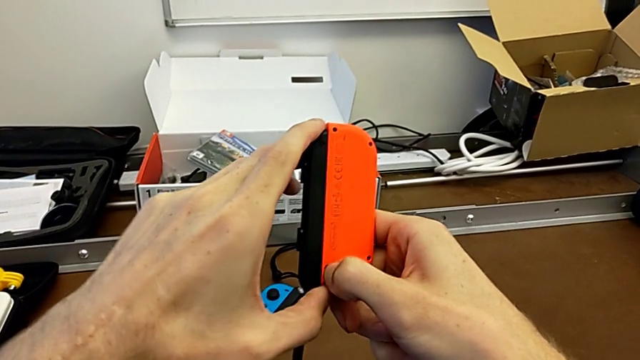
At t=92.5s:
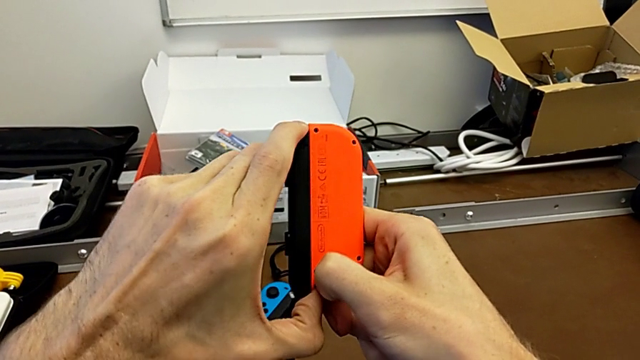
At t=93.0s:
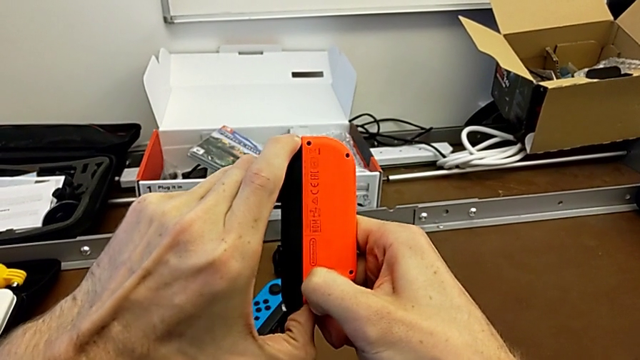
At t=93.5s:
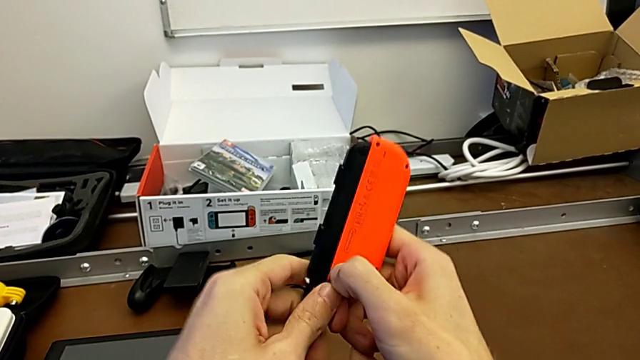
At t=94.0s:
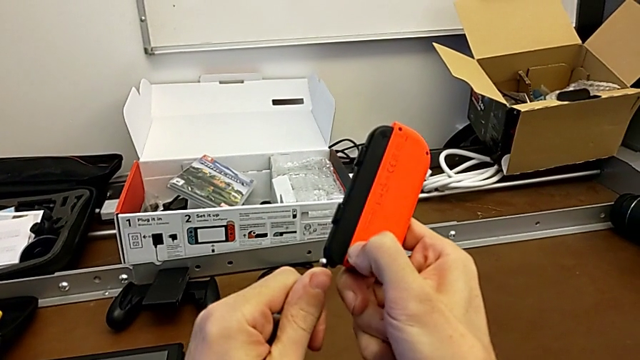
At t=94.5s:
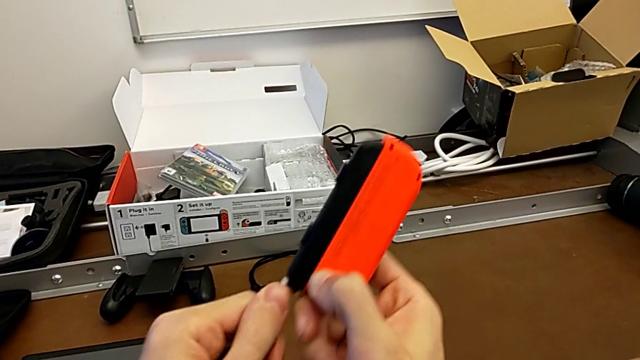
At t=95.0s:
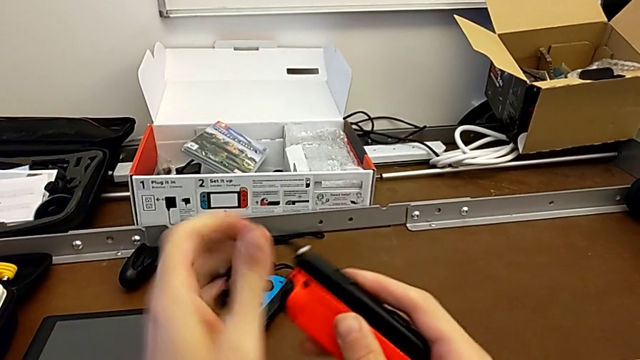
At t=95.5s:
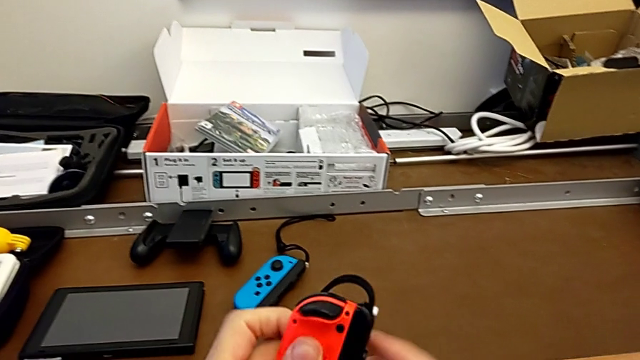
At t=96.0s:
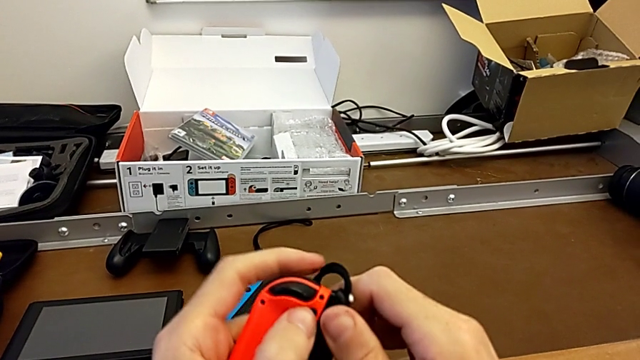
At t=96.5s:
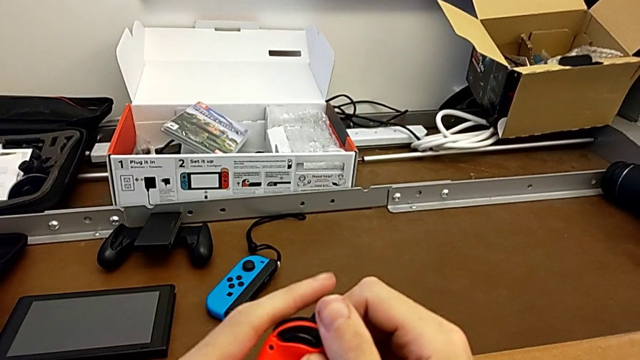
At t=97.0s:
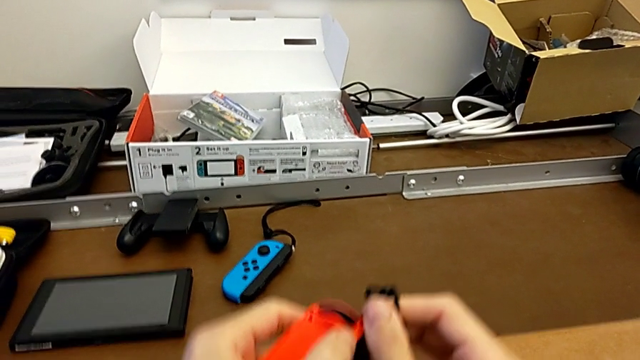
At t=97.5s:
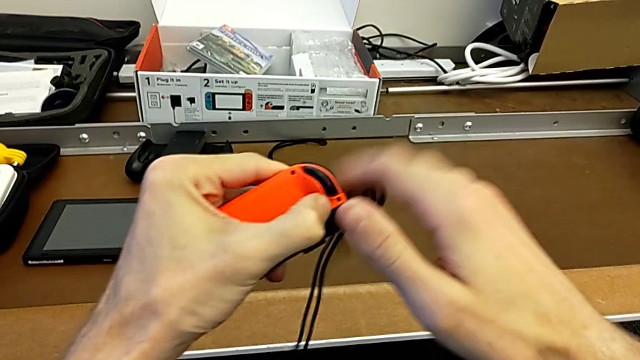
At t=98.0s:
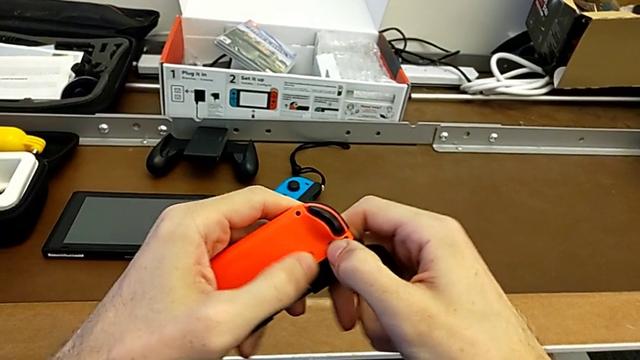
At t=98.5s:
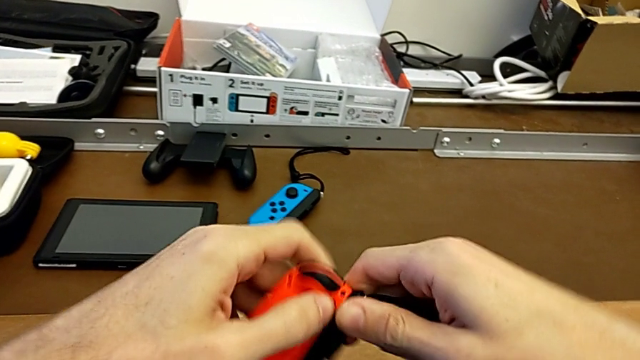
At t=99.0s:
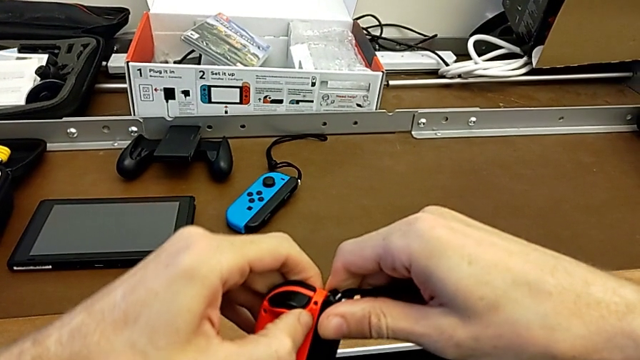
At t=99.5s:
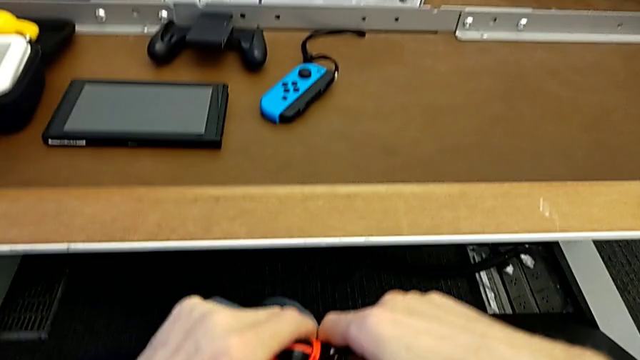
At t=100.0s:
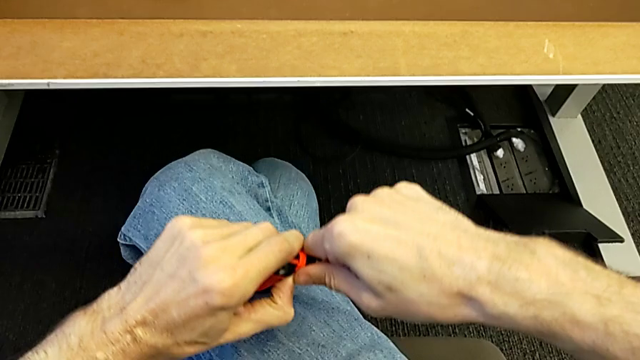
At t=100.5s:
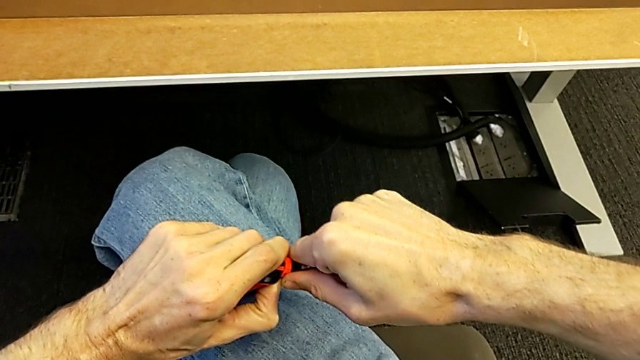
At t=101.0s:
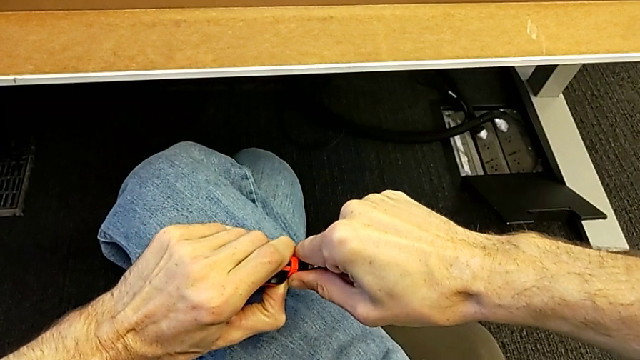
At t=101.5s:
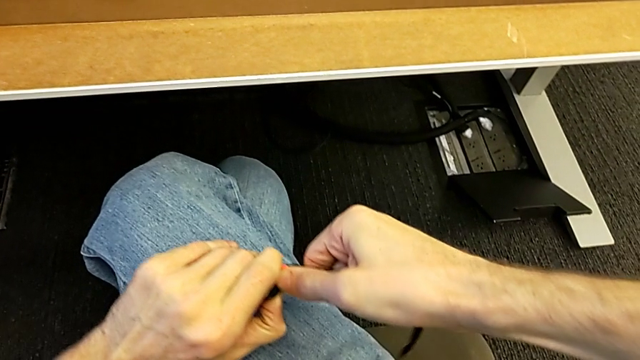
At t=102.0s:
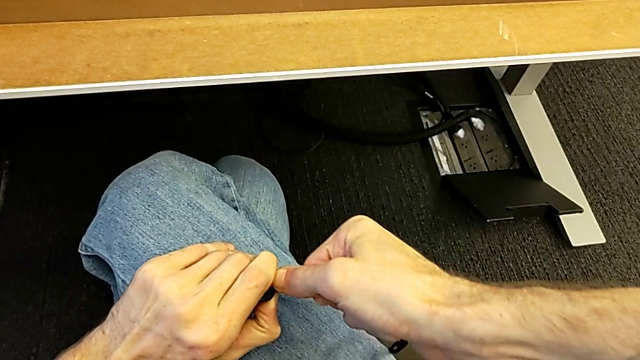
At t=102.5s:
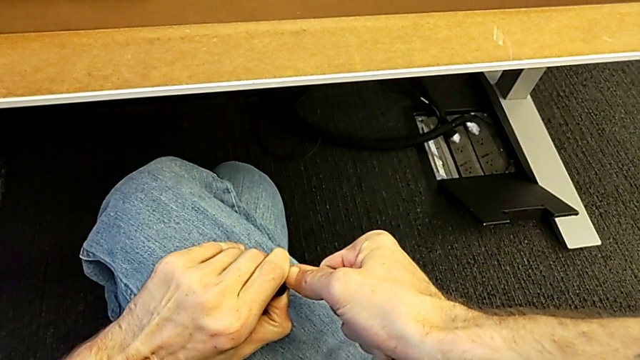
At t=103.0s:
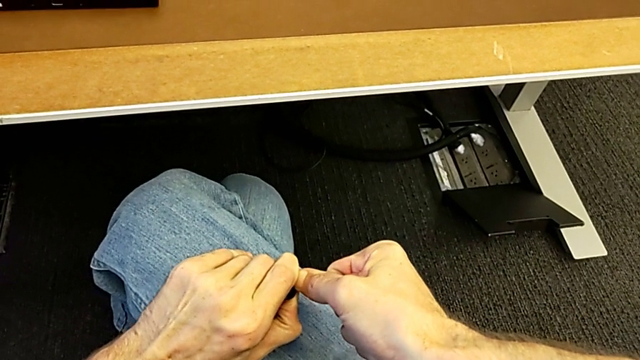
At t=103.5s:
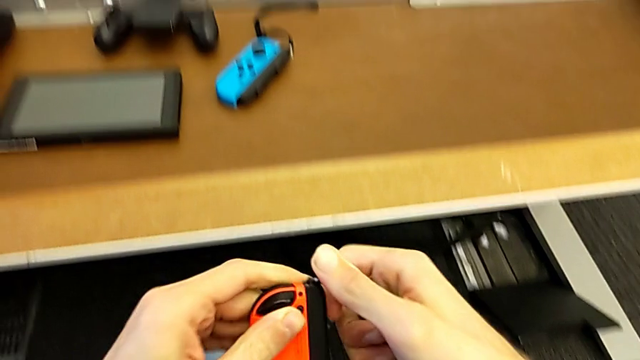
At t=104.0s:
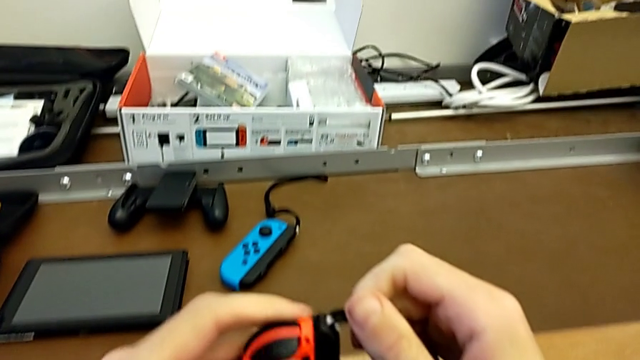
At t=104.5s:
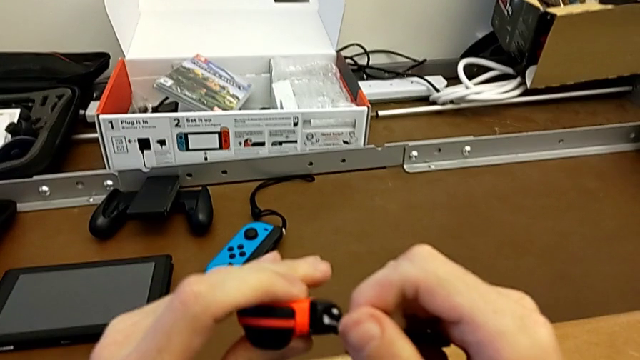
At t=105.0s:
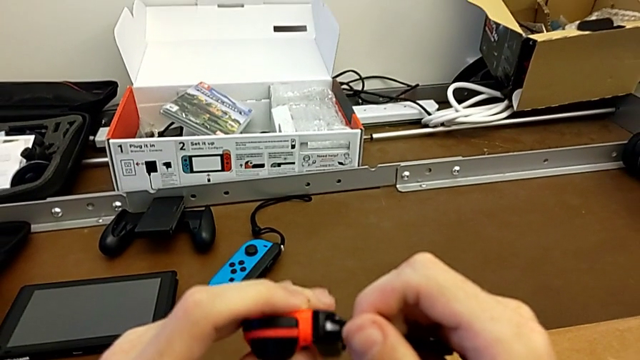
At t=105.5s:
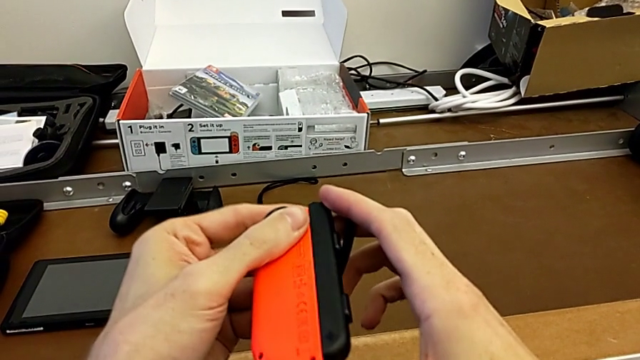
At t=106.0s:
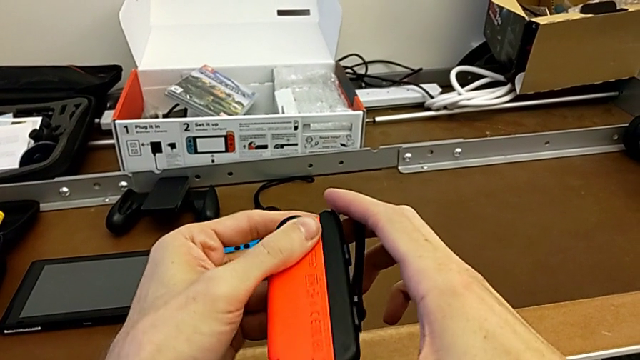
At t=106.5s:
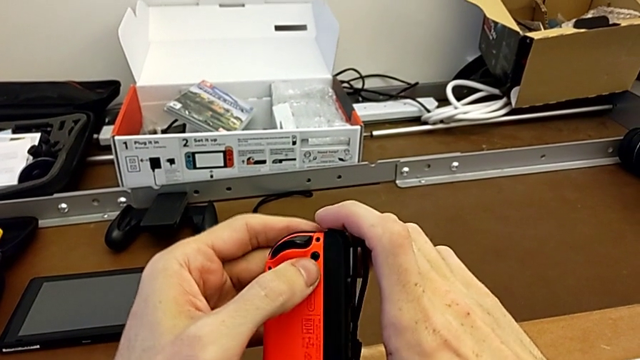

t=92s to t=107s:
The camera wearer is disassembling the Joy-Con controllers and the Joy-Con straps. They align the red Joy-Con controller with the left hand and inspect it.

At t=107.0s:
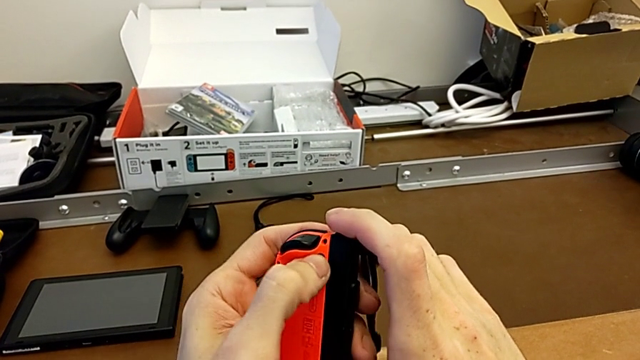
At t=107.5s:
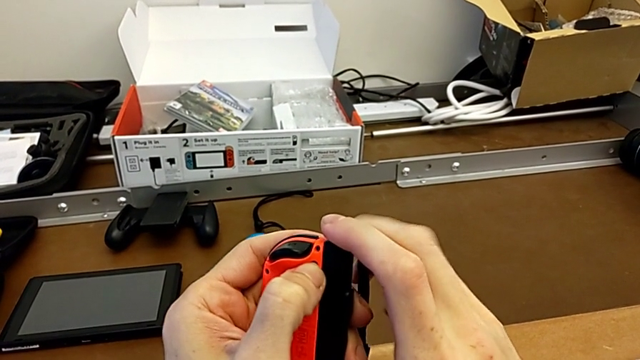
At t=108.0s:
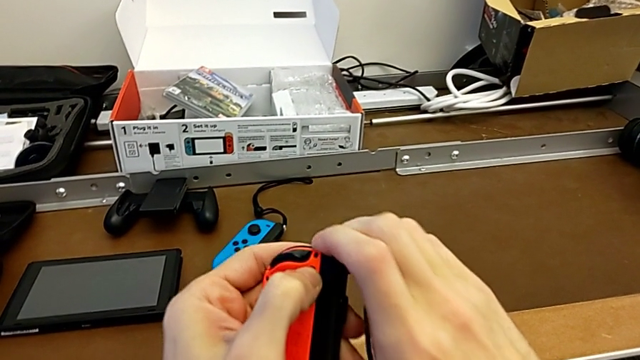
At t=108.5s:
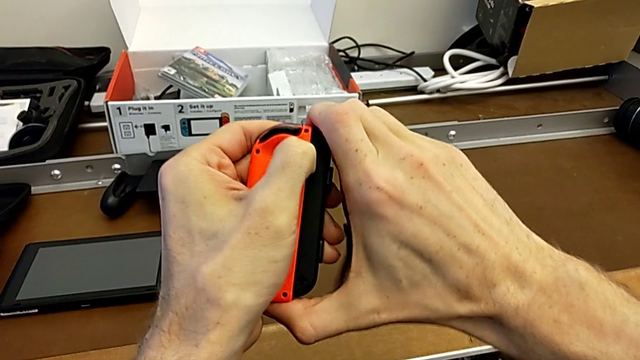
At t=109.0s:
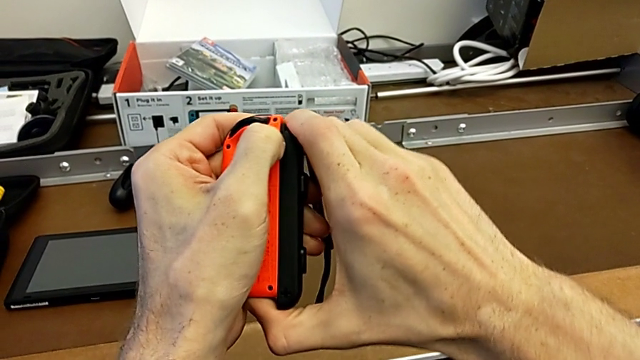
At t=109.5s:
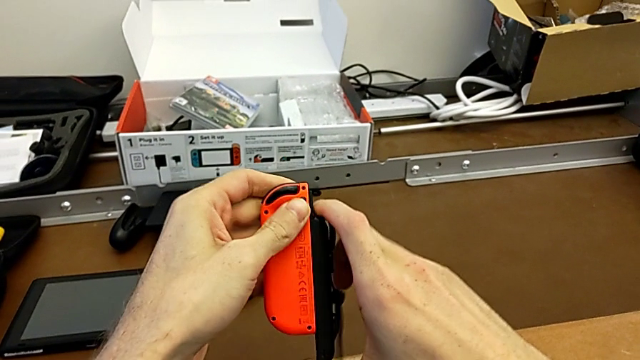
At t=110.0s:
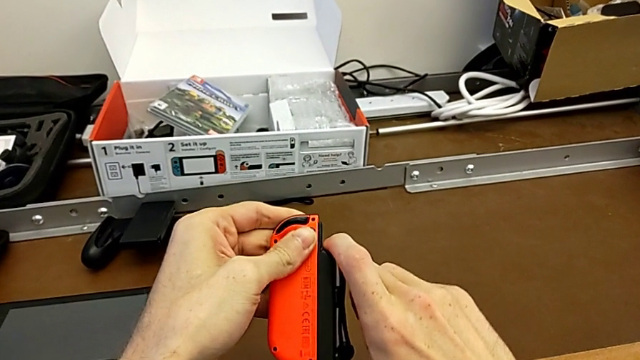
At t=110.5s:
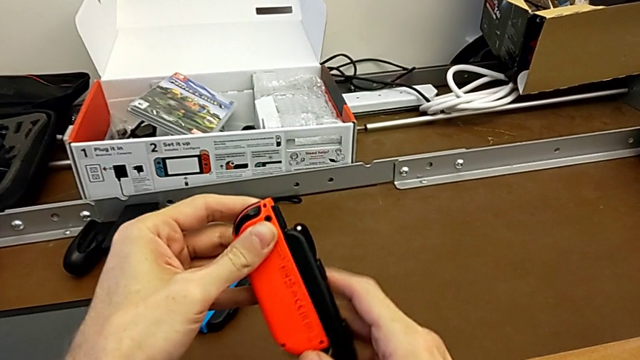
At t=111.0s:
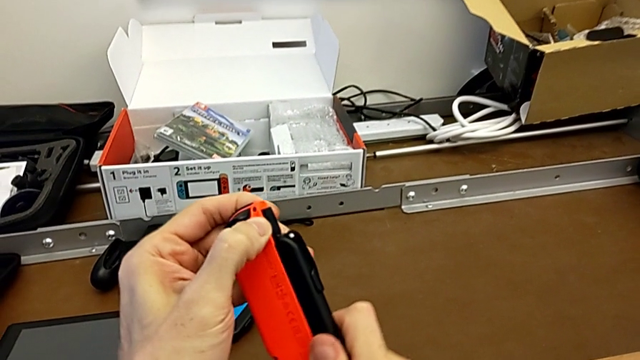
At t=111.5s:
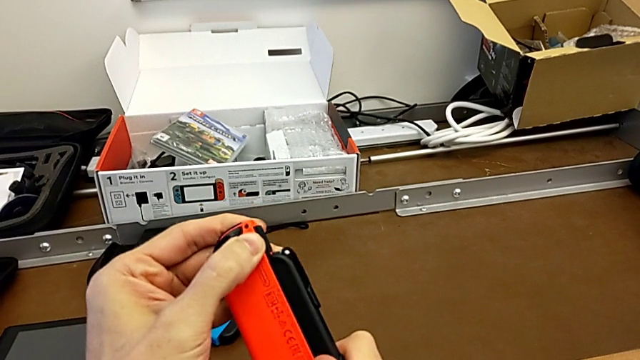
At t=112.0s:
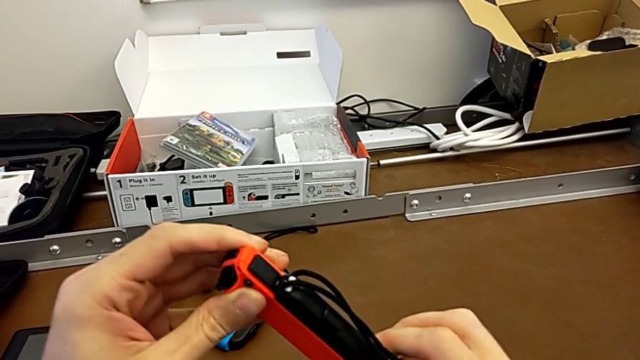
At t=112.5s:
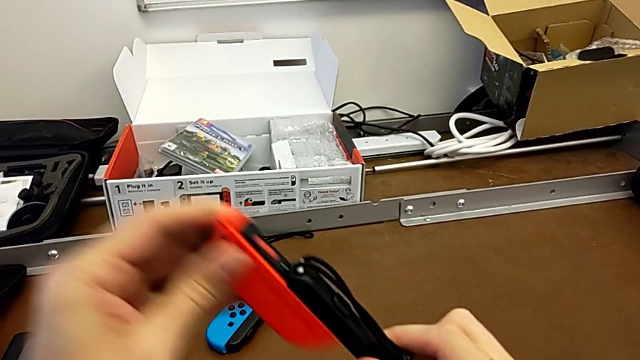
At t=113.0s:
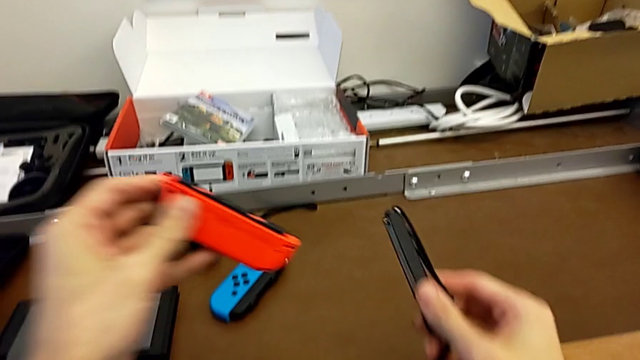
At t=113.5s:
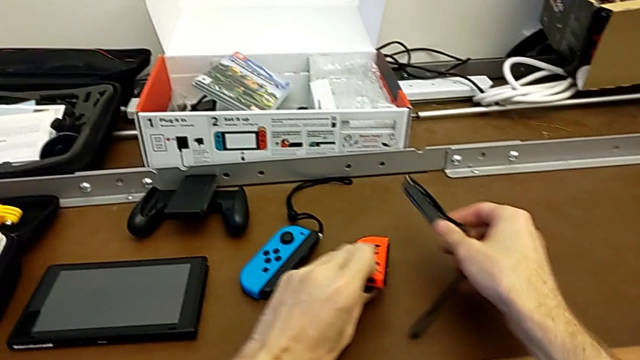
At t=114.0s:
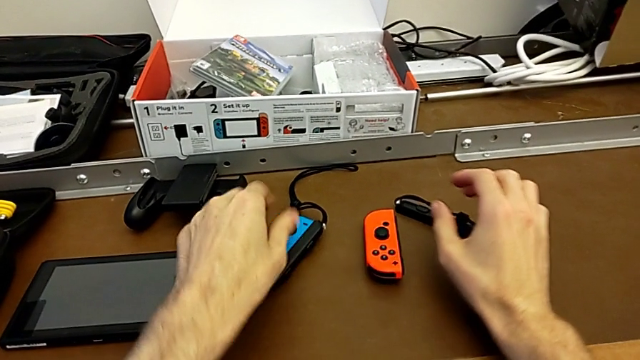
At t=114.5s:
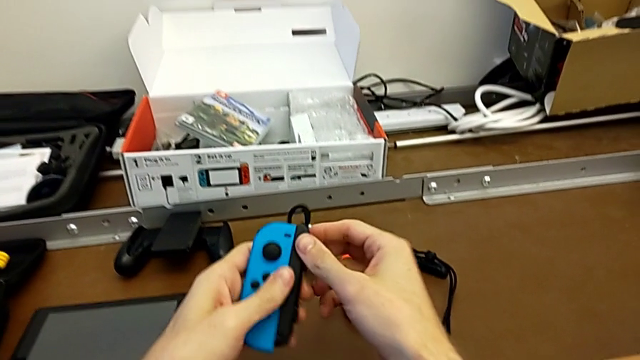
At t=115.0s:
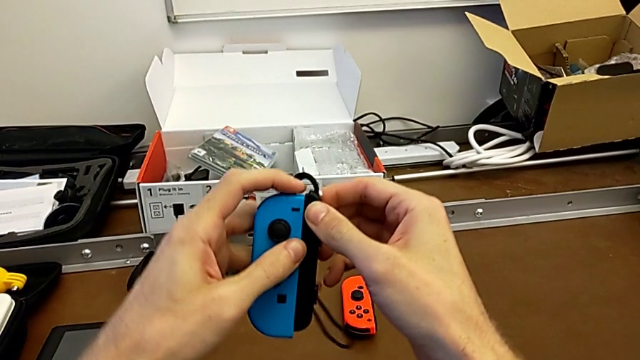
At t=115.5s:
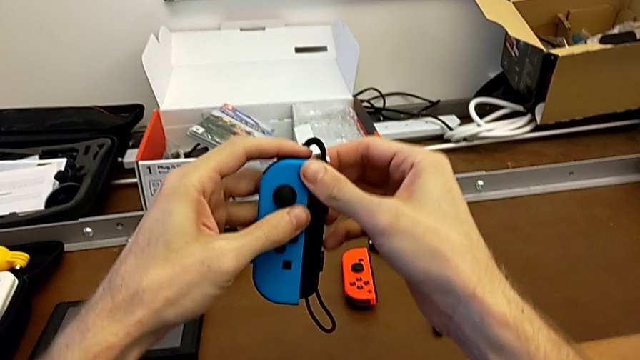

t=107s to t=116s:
The camera wearer is disassembling the Joy-Con controllers and the Joy-Con straps. They press the red Joy-Con controller, disassemble it, place it, place the Joy-Con controller and grab the blue Joy-Con controller.
